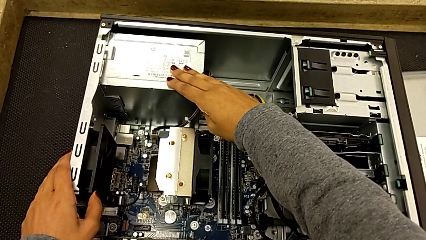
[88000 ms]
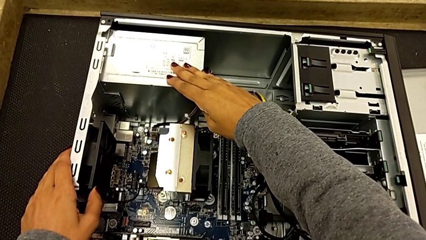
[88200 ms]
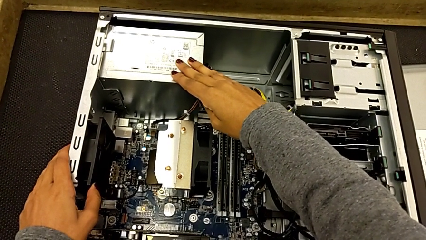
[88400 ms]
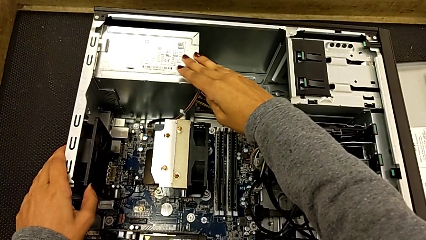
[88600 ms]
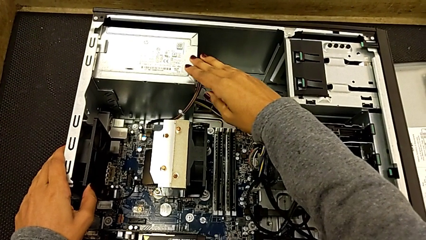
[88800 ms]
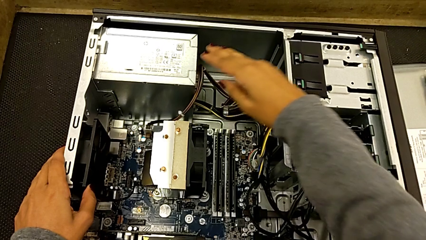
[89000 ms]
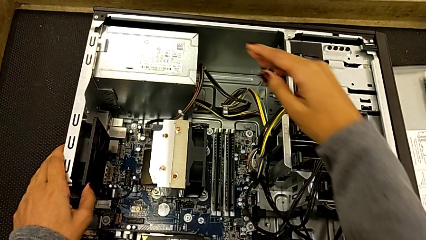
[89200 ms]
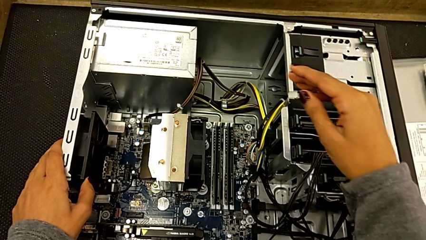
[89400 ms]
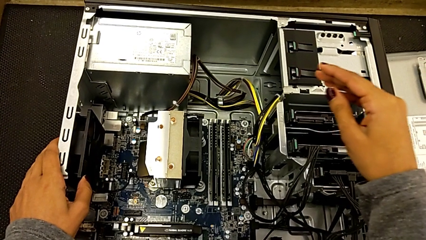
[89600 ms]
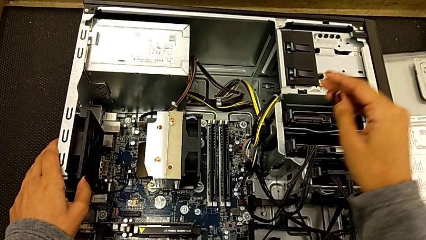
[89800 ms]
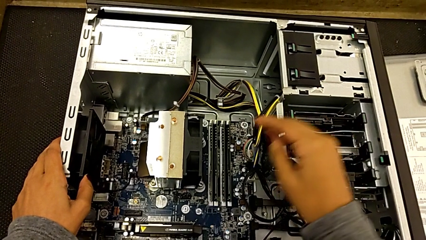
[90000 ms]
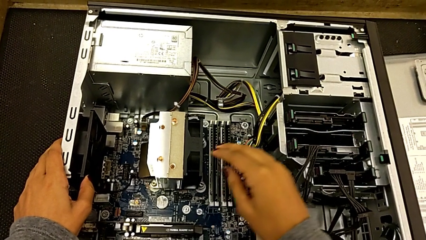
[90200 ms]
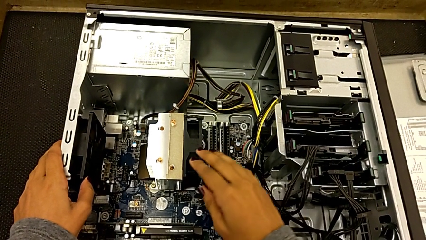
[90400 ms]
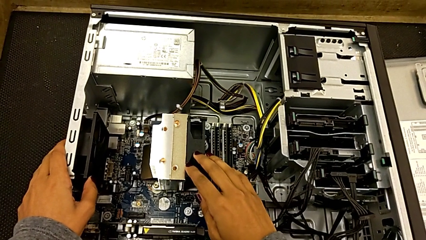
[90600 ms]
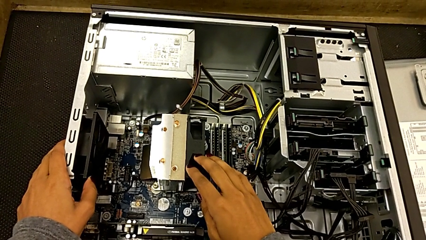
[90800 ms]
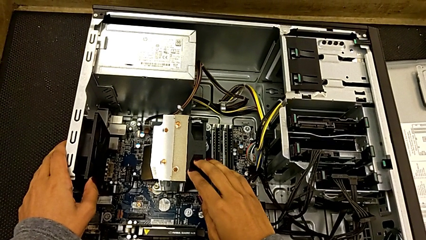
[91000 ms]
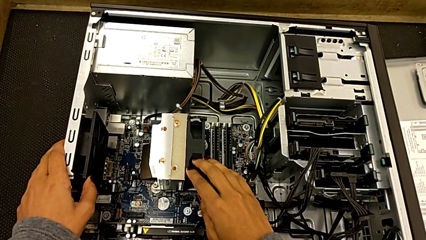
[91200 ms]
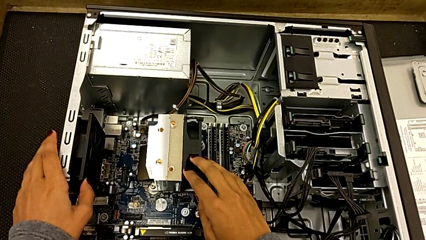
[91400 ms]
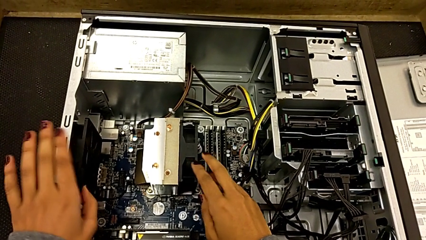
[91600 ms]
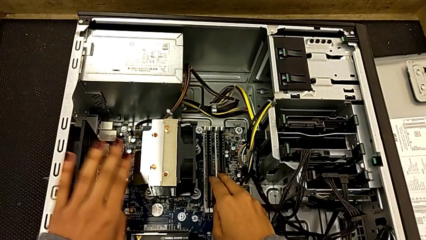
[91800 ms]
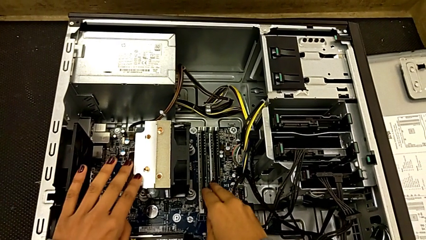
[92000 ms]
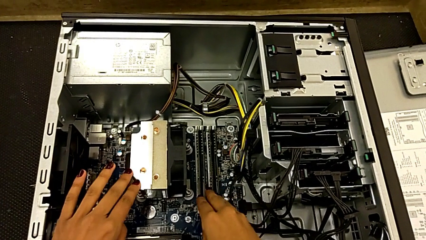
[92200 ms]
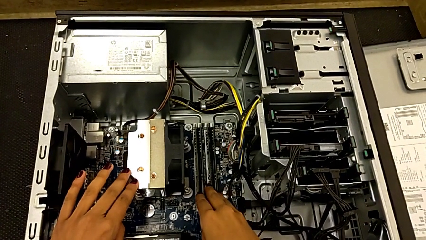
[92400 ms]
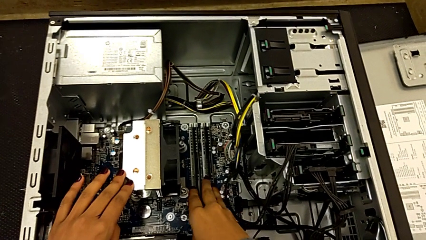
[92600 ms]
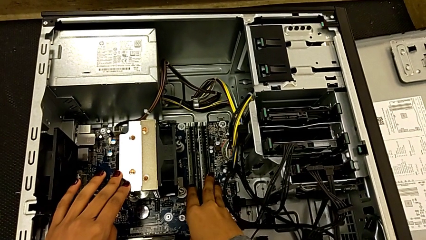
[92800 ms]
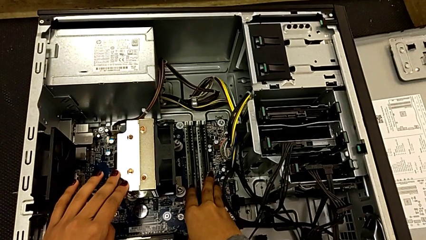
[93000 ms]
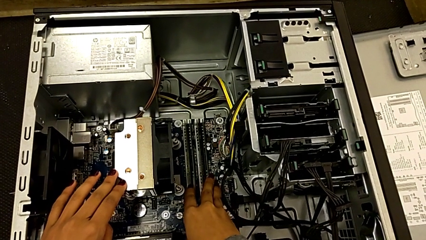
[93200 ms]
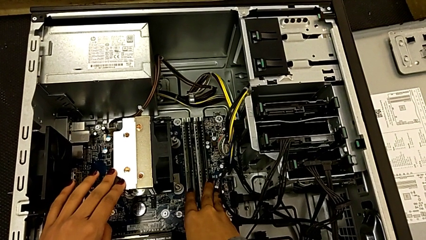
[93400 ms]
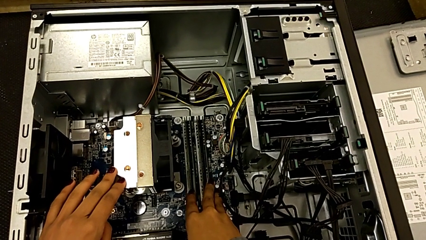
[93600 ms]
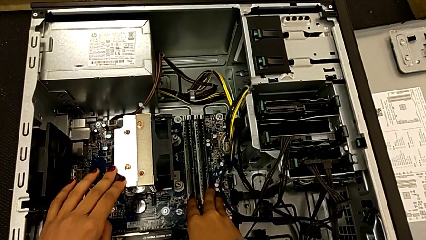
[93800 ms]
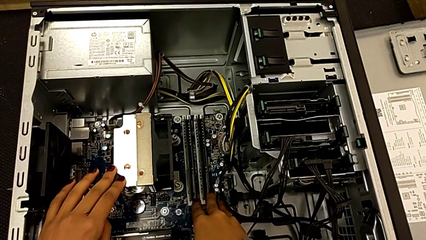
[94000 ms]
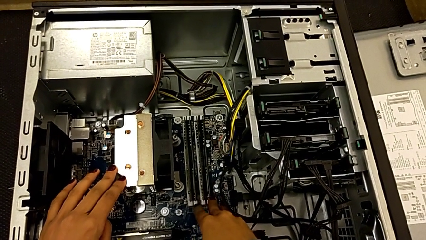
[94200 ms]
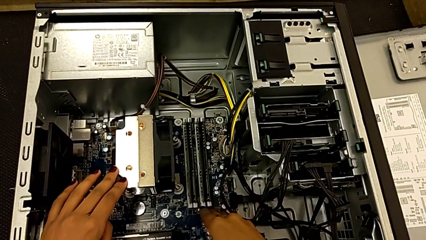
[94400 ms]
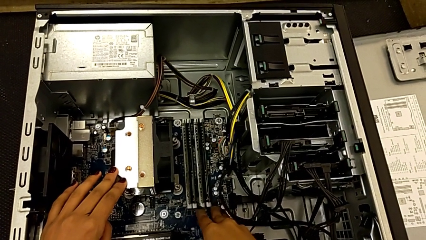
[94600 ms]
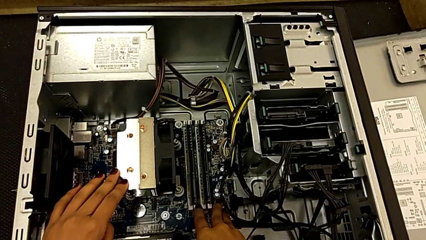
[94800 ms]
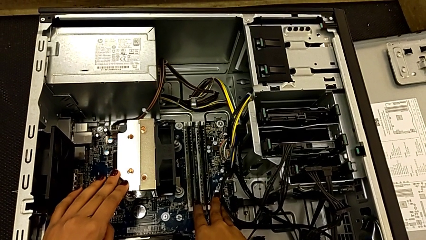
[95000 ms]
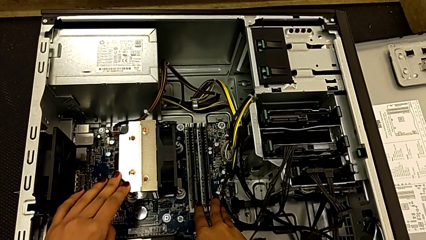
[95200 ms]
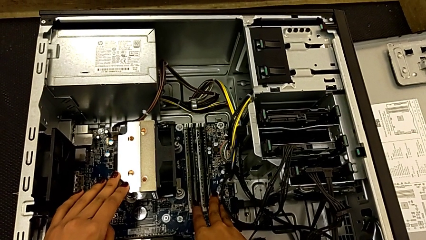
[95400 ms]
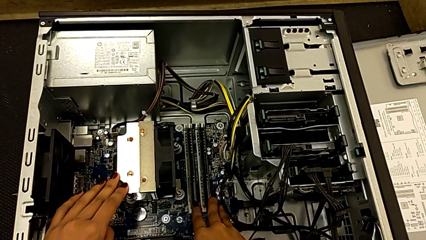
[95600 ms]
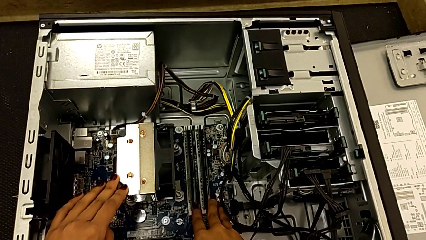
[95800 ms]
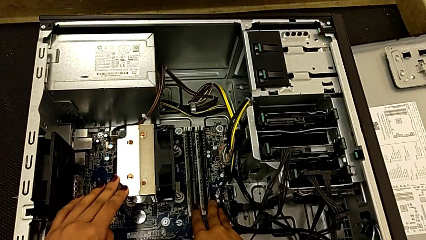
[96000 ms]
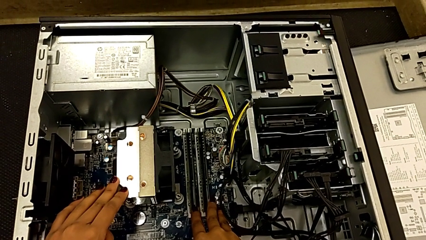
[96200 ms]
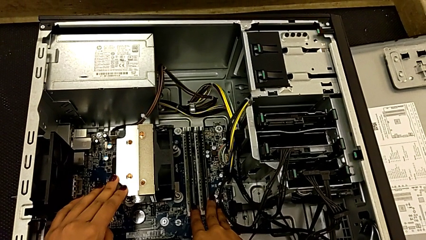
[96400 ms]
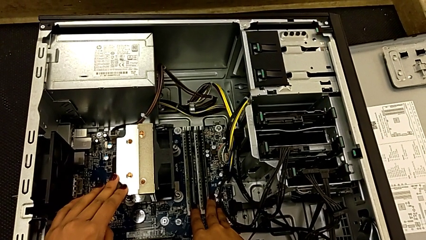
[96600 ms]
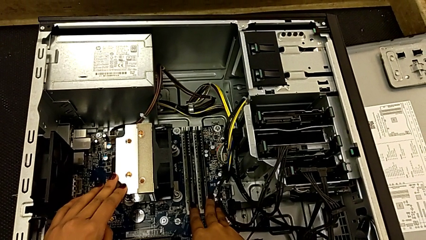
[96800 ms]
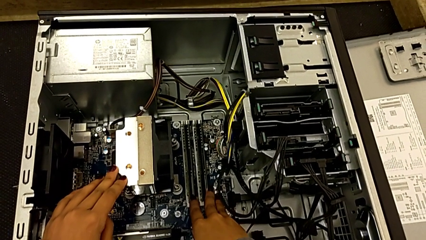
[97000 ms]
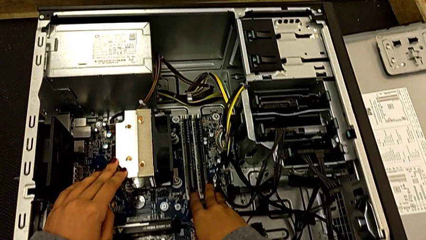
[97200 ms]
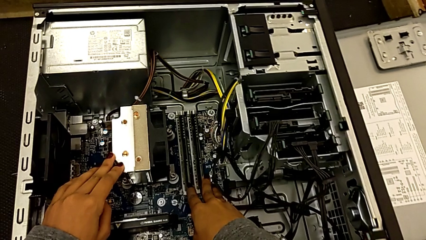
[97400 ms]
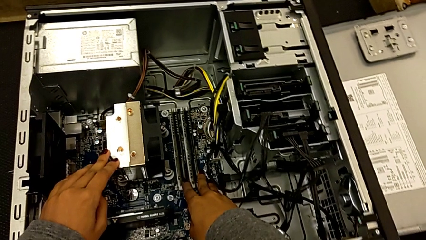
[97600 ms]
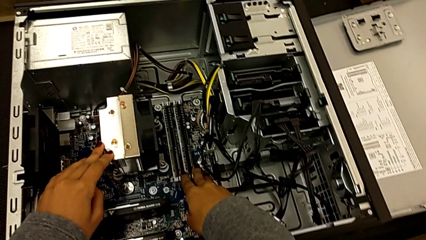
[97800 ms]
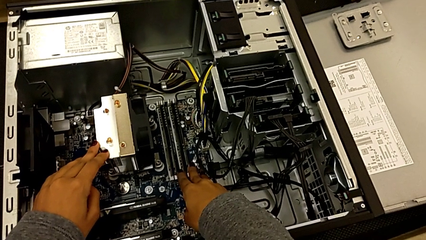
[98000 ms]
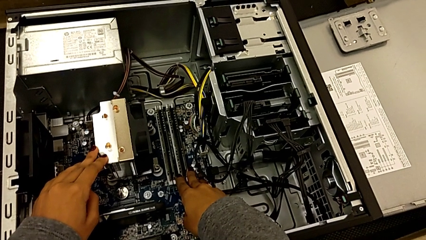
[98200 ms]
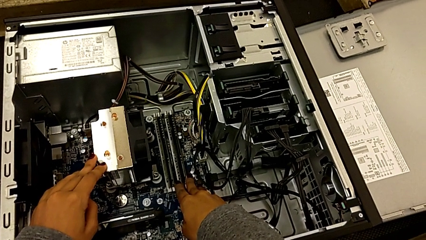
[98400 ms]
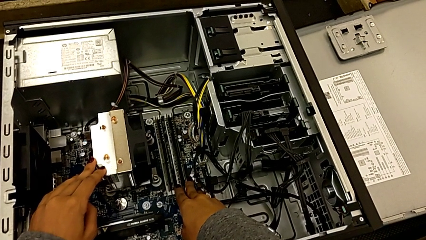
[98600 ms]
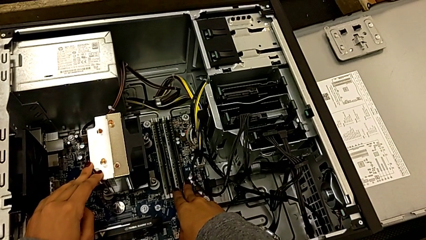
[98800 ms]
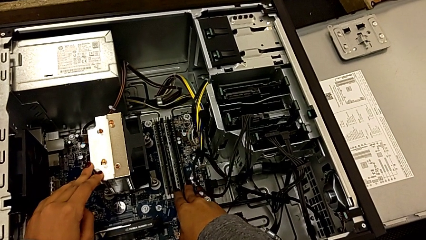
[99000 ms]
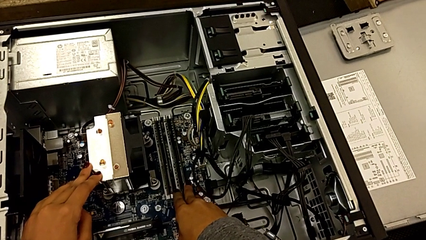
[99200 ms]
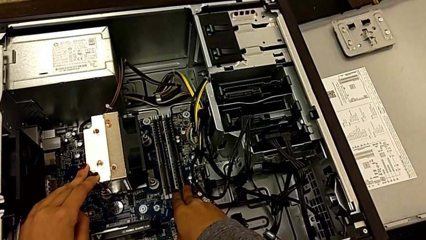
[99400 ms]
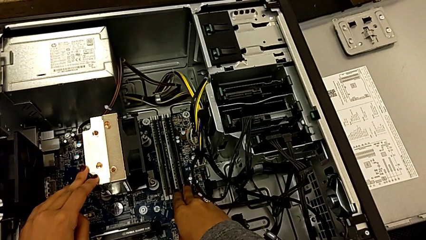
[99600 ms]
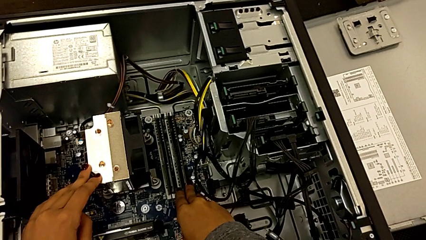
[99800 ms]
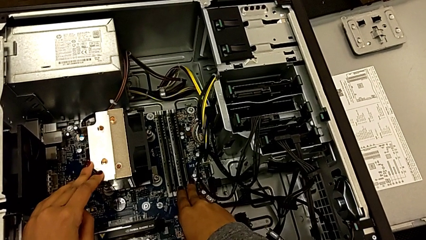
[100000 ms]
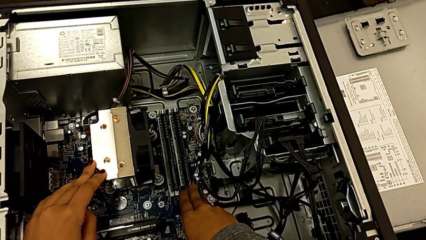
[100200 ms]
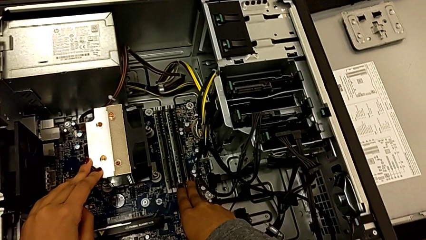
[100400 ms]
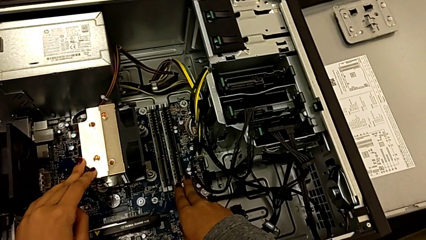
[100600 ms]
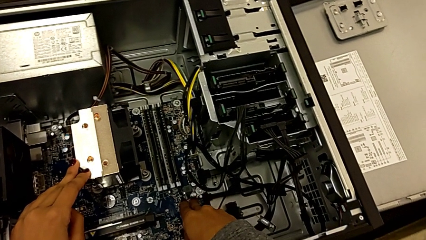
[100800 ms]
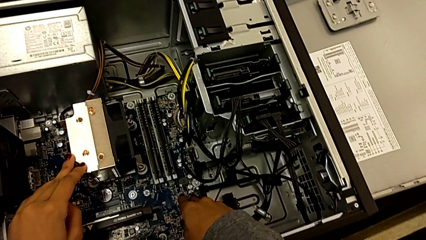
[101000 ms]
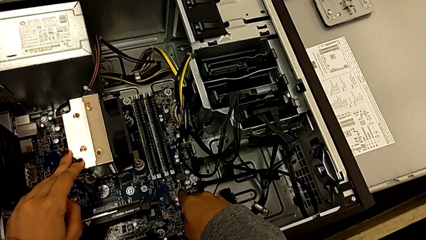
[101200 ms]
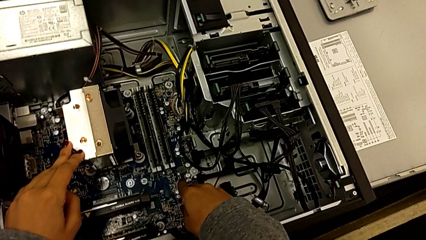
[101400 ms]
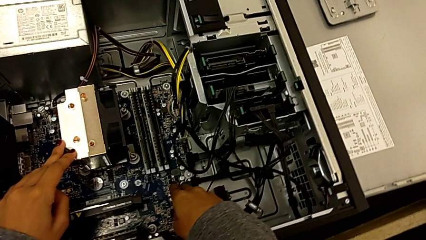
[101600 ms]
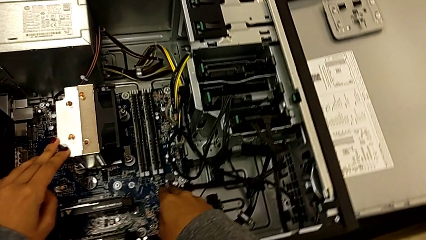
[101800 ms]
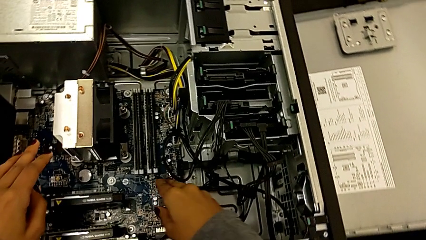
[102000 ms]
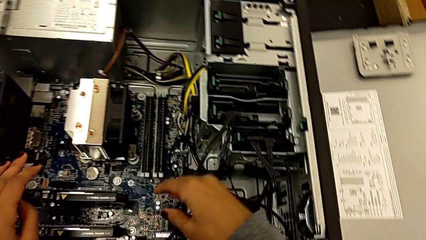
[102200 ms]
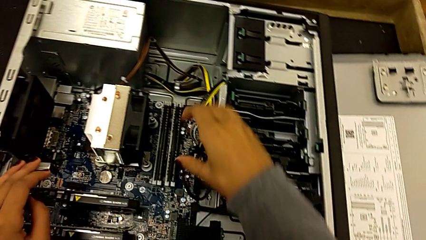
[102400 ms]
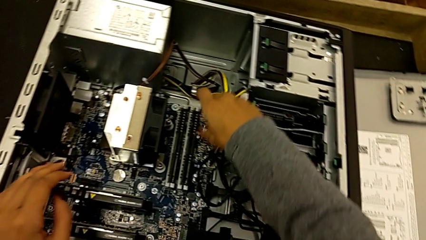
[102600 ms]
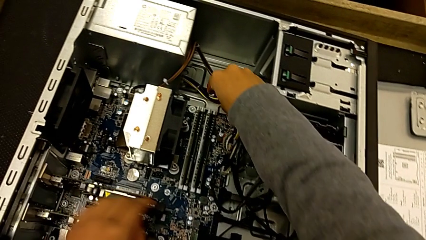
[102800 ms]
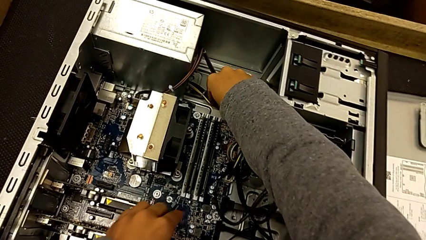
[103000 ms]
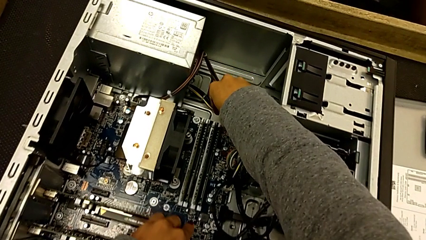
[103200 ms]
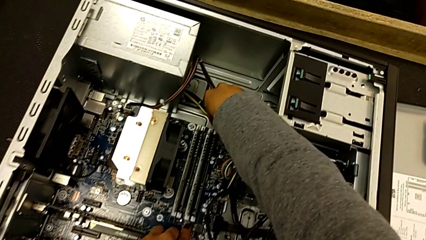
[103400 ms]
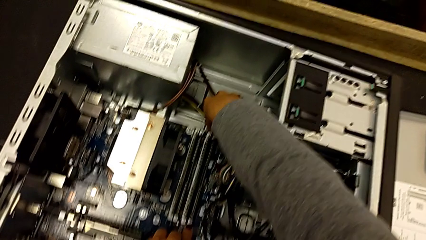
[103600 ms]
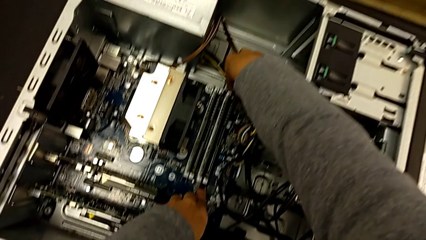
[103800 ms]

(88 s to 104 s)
The camera wearer is touching the computer tower. They touch the computer tower, touch the CPU cooler and touch the RAM.
